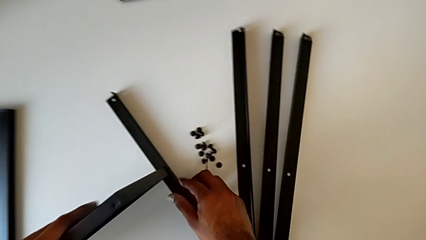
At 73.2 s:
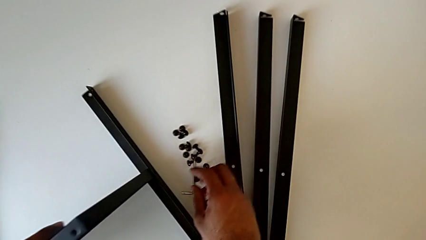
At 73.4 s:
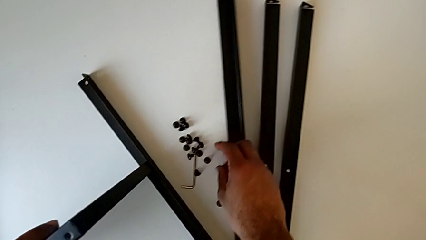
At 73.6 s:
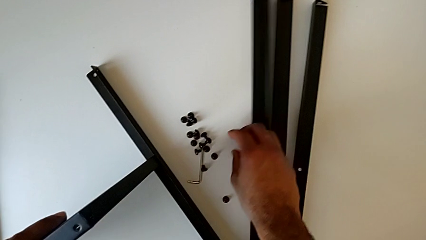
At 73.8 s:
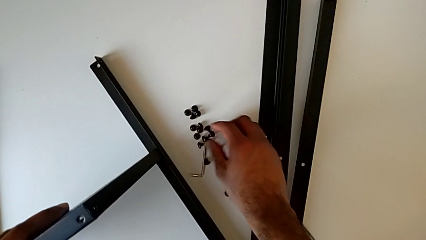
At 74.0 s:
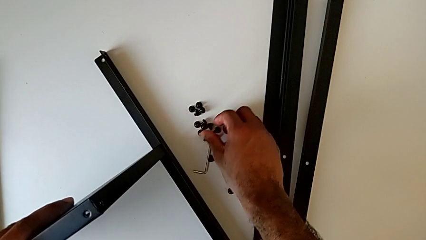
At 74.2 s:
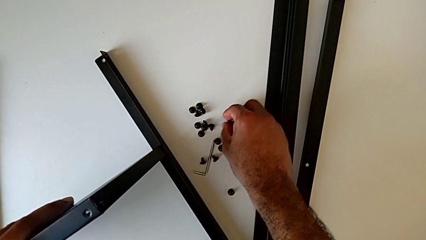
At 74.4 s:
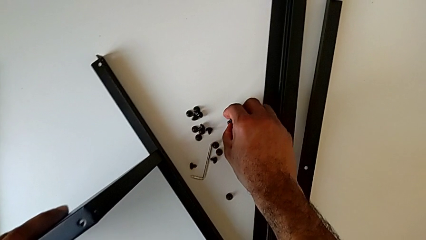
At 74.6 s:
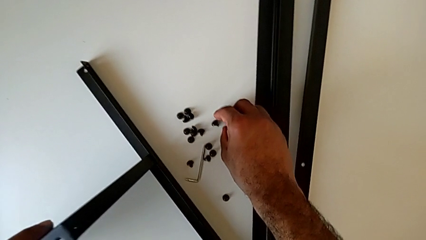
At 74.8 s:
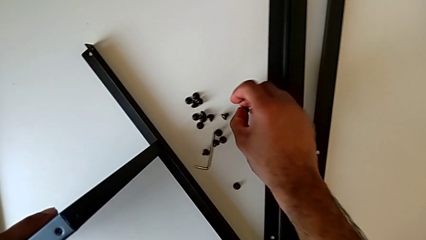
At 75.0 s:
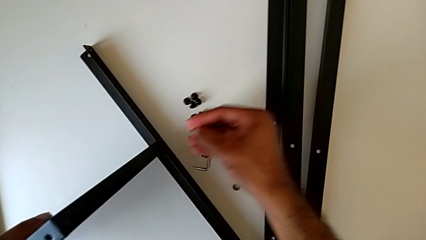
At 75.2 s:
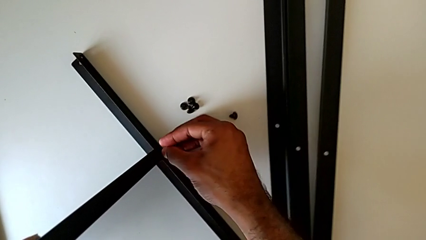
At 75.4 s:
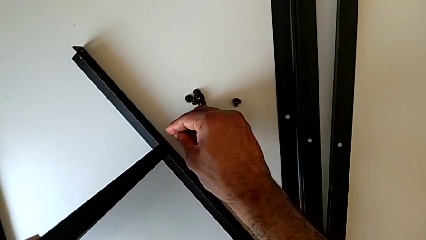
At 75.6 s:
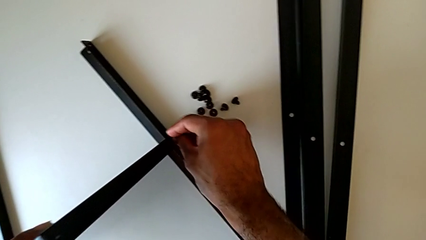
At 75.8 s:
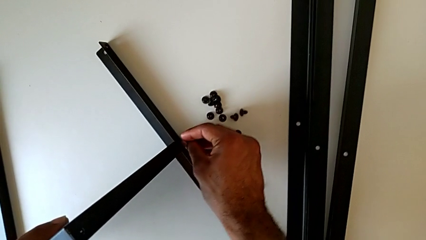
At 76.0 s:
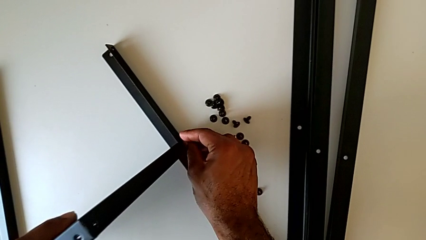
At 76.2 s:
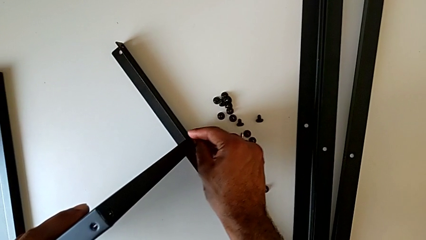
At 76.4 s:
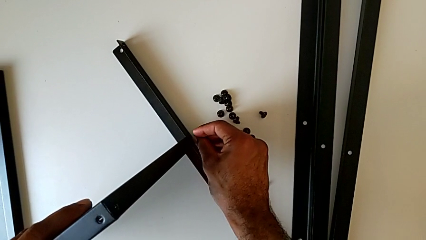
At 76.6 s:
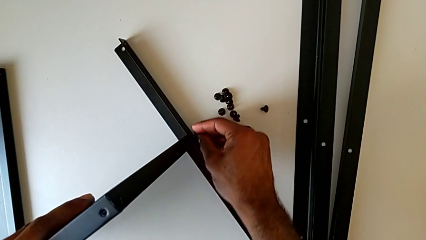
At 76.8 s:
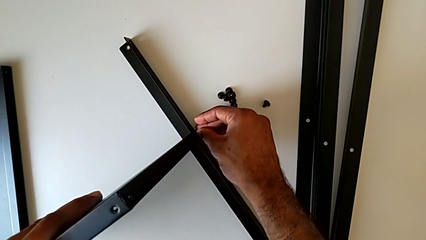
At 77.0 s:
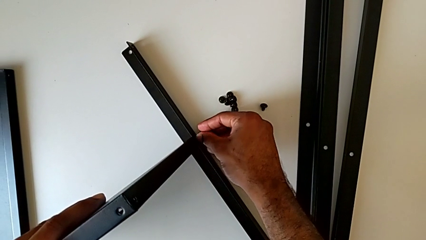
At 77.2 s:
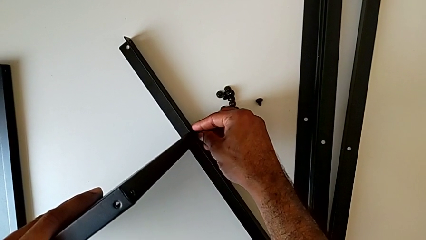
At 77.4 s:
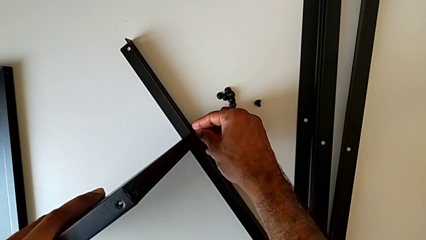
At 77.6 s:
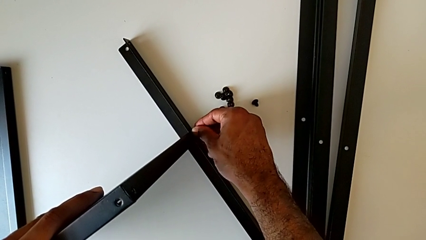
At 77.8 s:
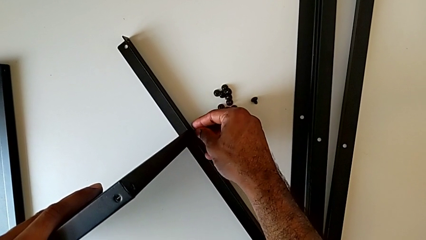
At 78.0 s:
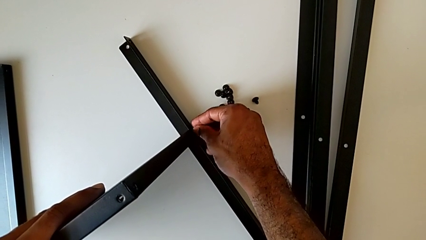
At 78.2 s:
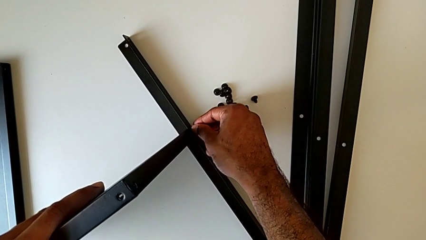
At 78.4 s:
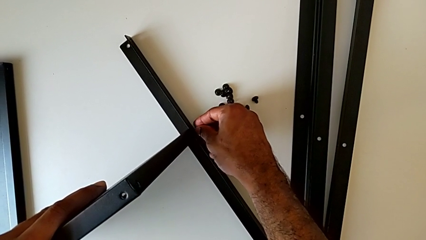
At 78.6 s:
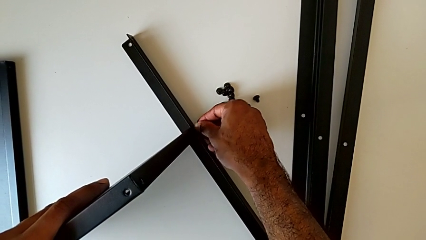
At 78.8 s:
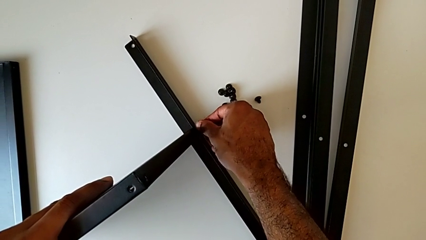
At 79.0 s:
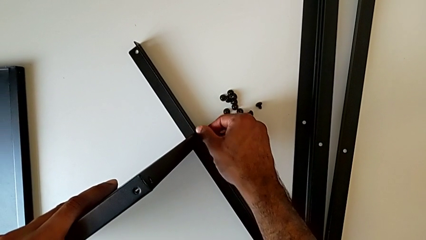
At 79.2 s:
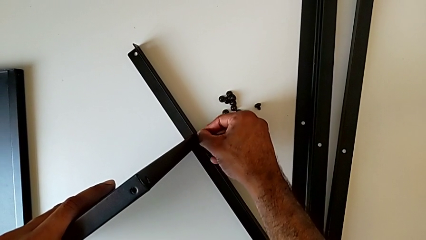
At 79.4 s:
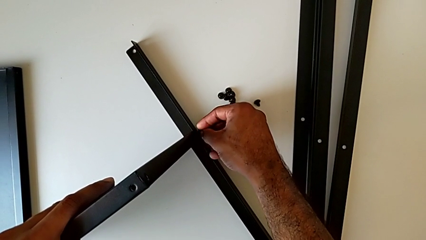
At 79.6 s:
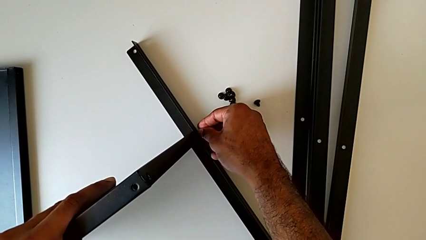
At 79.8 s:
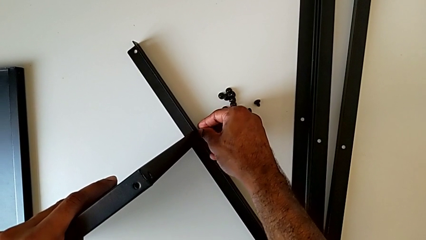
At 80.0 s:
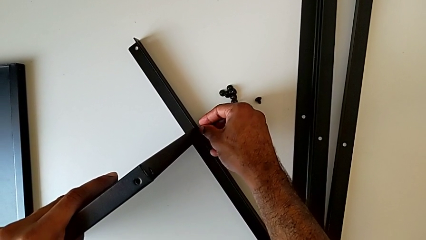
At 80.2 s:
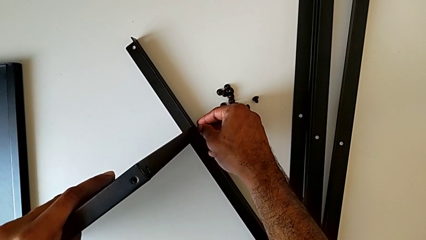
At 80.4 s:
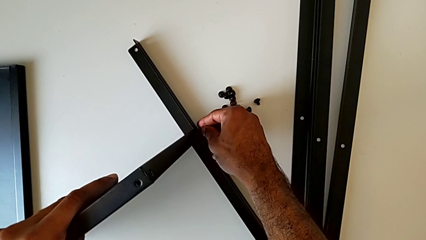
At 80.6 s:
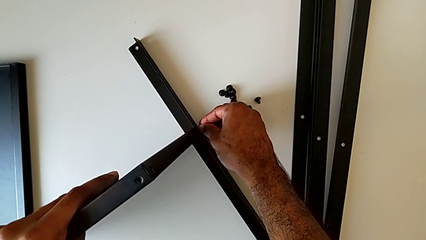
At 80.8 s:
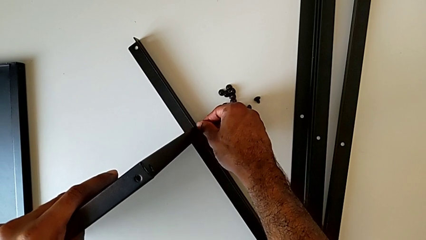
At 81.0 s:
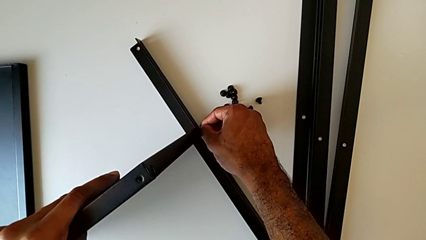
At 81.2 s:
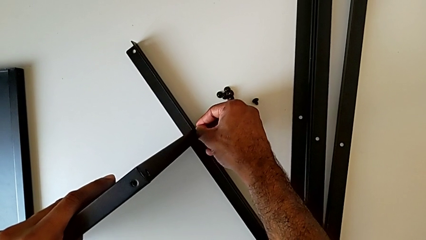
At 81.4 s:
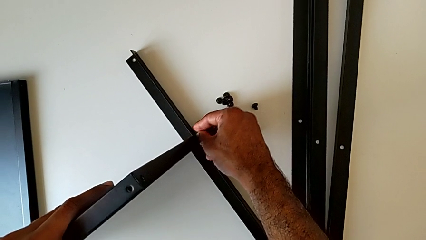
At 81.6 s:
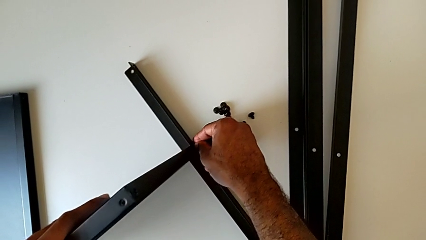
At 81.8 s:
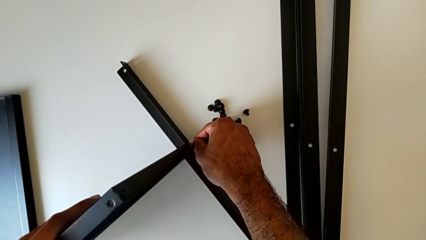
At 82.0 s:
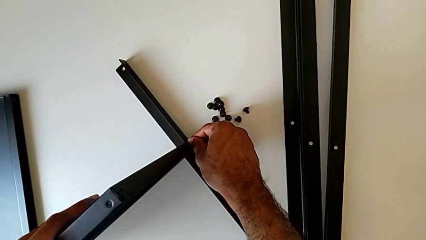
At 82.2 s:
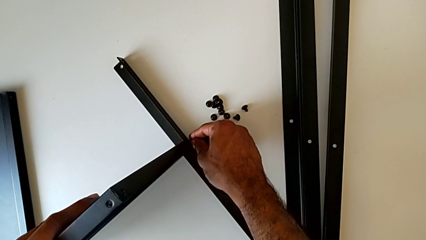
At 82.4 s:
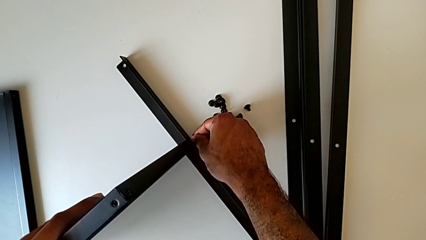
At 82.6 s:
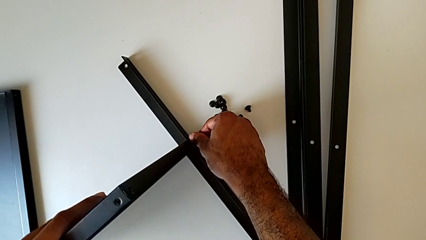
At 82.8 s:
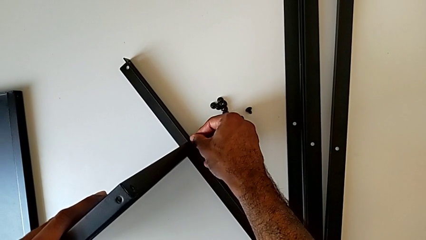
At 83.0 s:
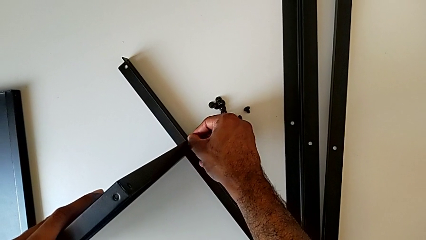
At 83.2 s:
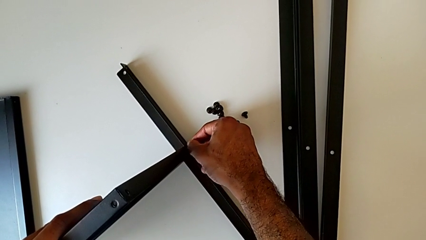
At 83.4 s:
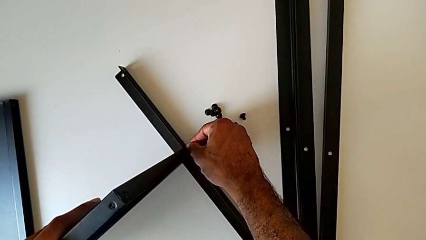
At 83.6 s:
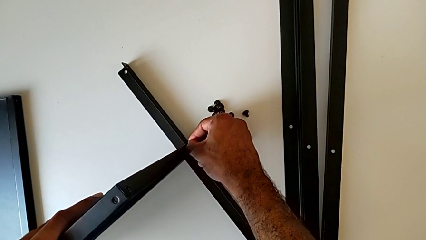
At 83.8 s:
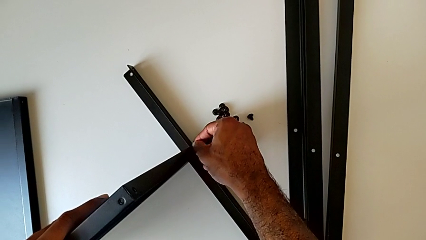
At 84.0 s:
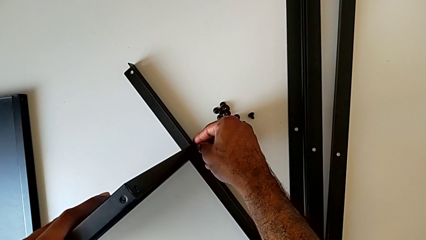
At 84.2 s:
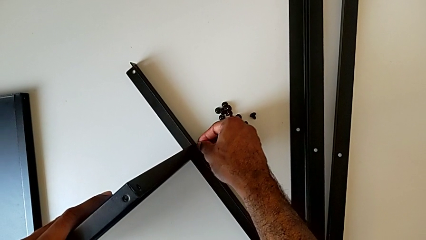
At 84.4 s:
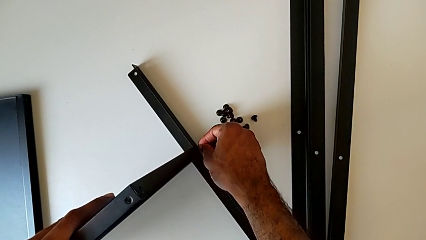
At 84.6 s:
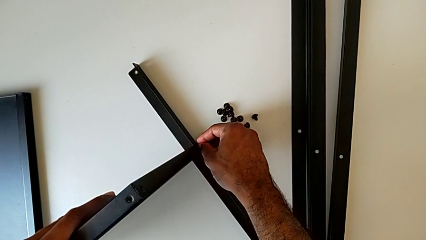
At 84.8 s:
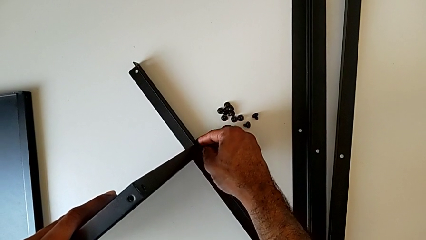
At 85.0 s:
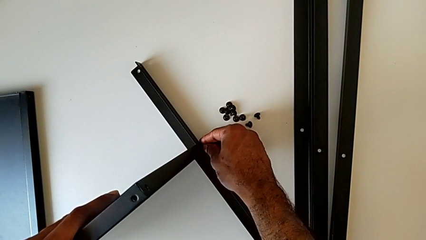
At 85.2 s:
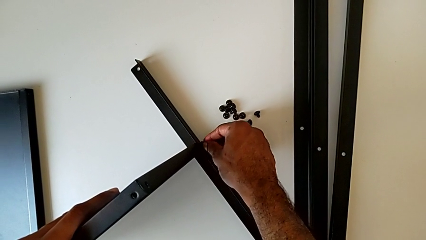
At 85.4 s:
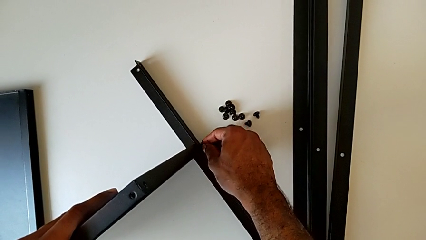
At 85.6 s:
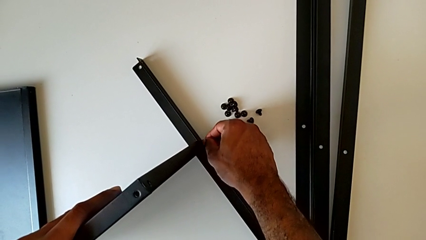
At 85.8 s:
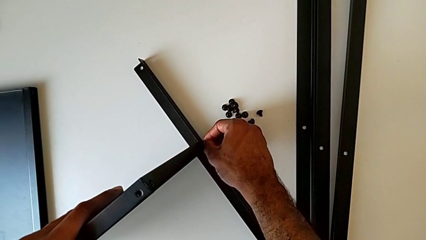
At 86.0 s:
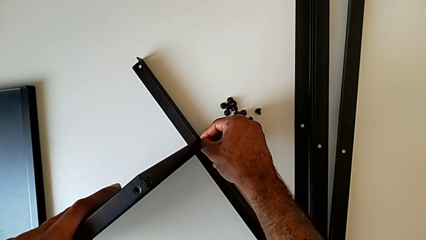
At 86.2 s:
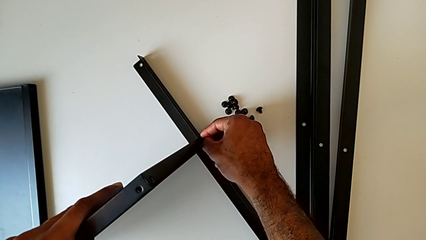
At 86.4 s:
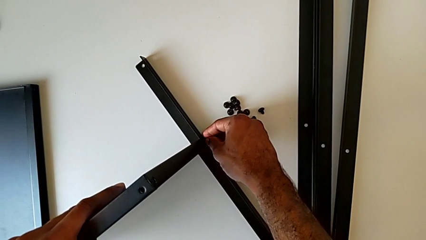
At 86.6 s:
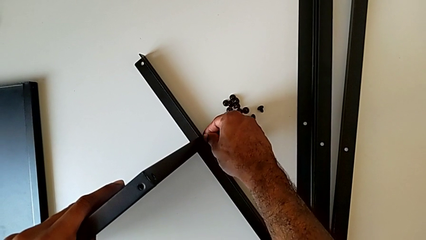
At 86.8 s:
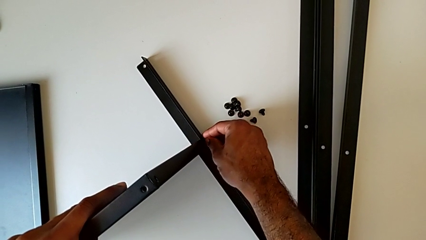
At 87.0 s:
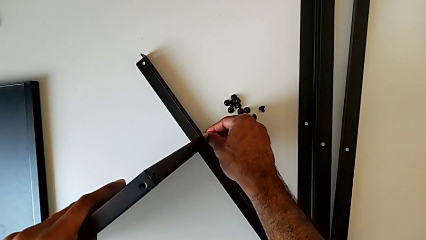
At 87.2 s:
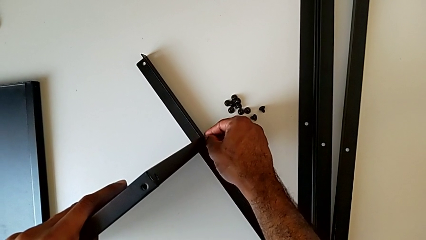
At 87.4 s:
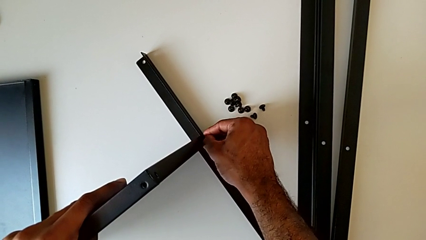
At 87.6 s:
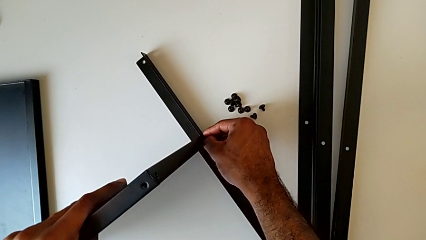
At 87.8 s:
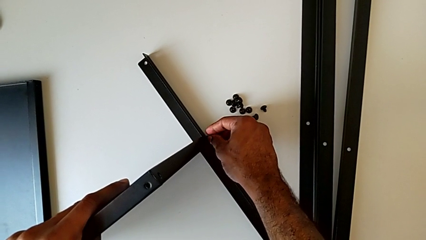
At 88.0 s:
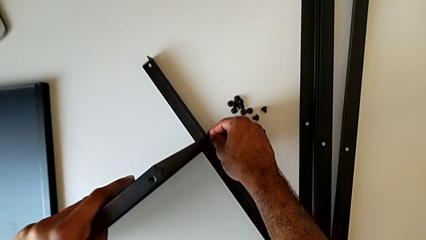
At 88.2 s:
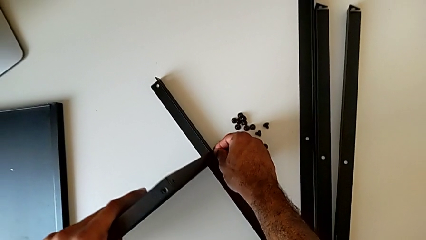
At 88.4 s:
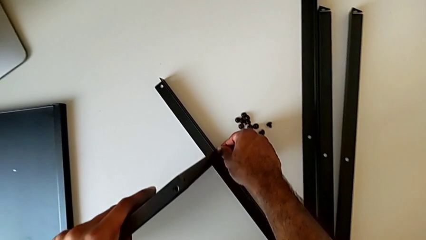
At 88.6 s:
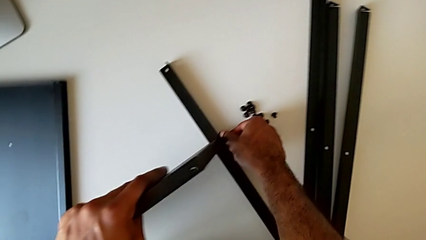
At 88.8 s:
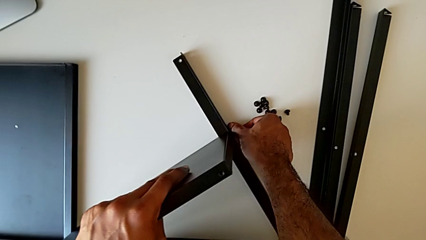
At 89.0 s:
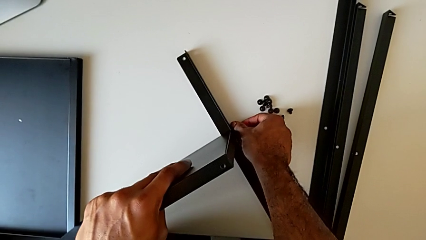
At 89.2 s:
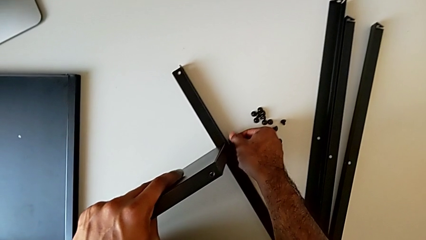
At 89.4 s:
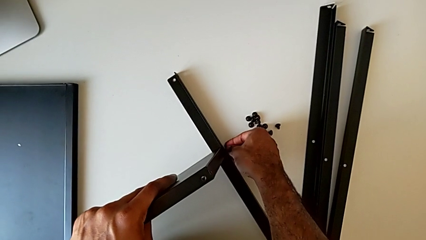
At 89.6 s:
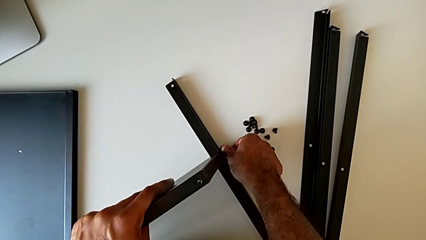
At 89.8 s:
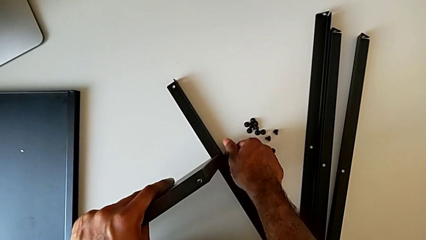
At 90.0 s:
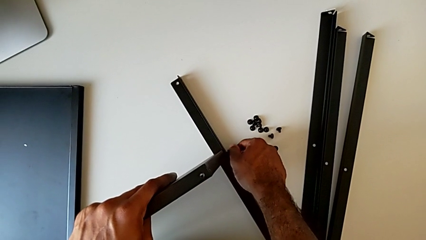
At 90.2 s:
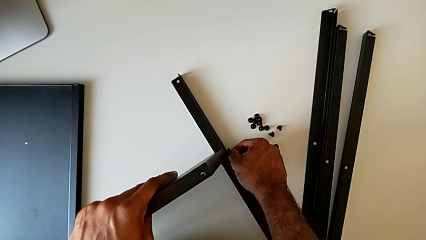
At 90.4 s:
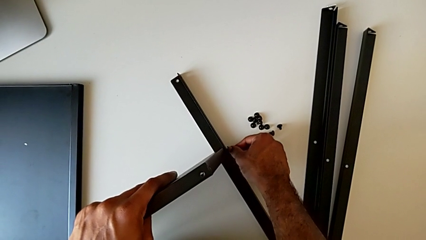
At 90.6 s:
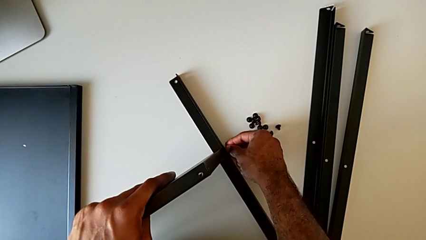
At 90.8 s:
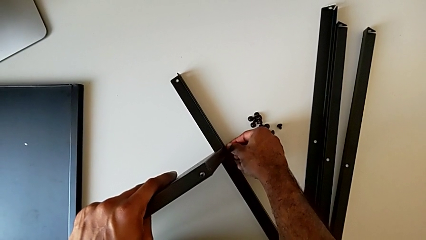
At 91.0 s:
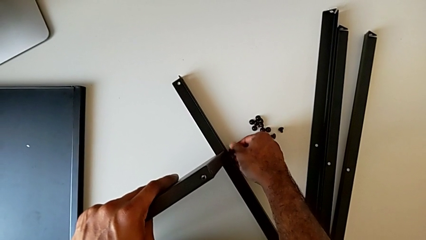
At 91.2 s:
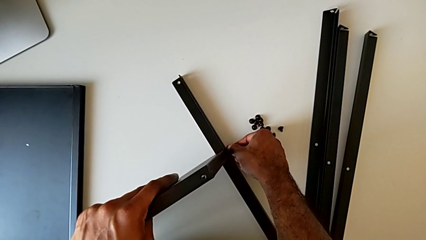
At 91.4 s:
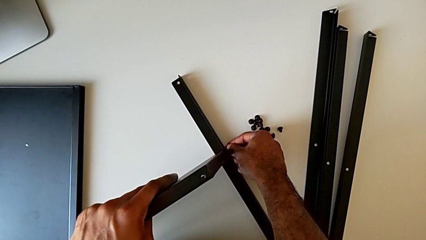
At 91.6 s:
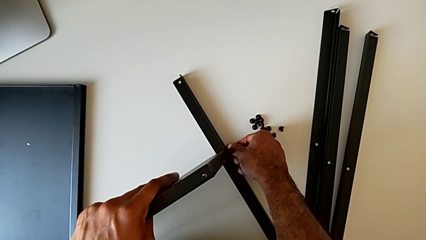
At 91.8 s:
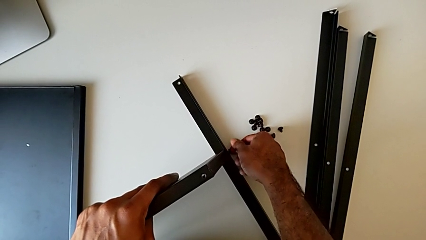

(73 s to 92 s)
The camera wearer is screwing the first leg to the bottom tray. They slide the leg, inspect the hex socket head, grab it, insert it and screw it.
